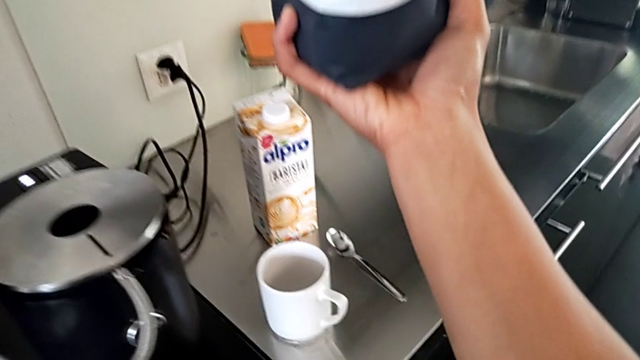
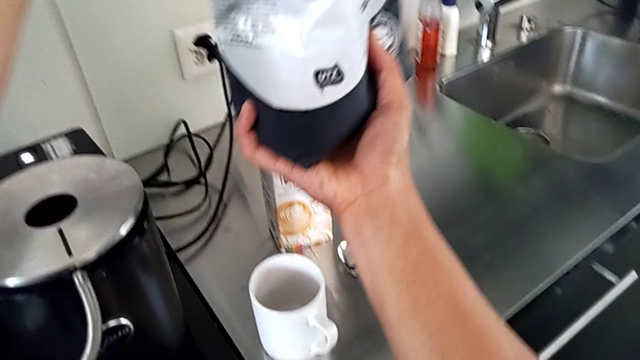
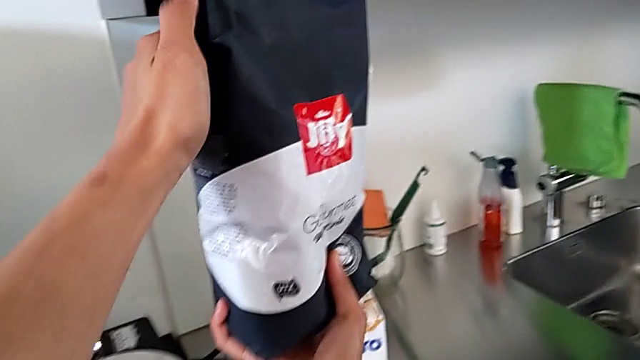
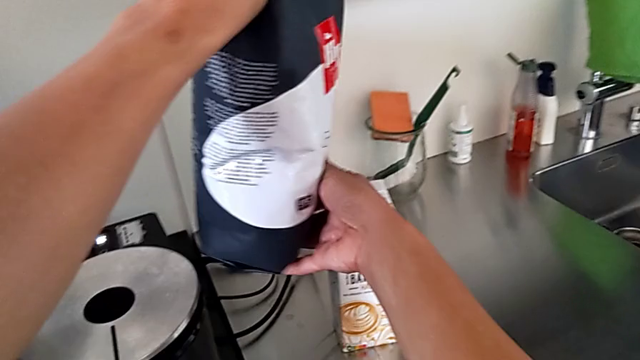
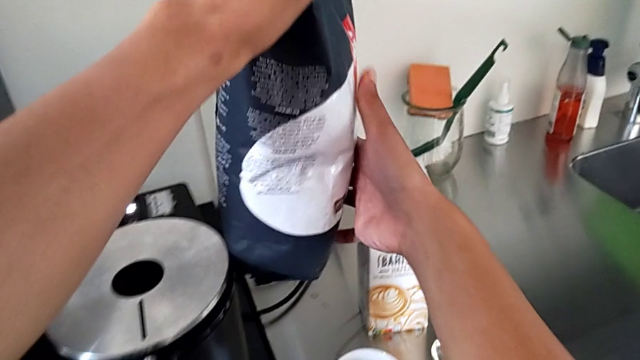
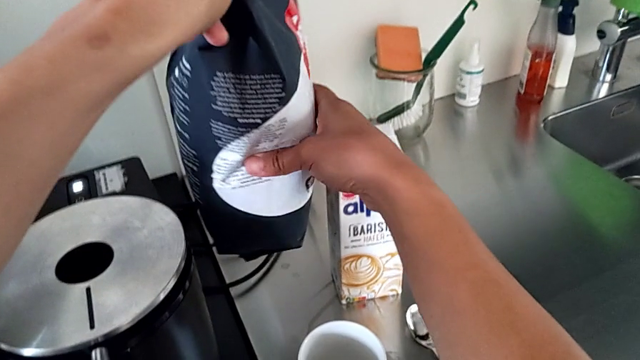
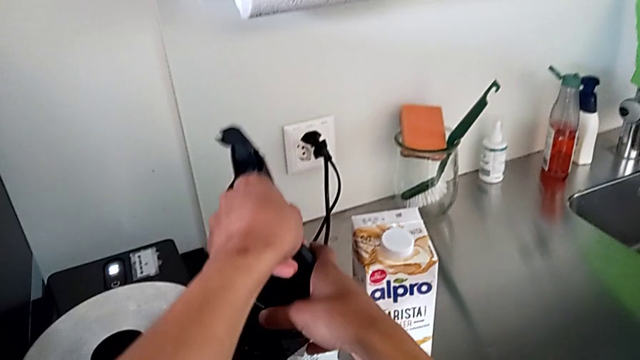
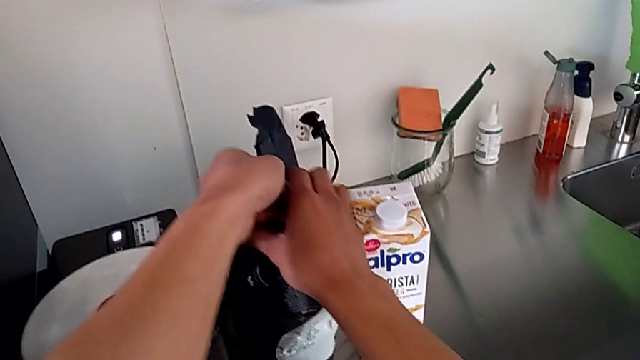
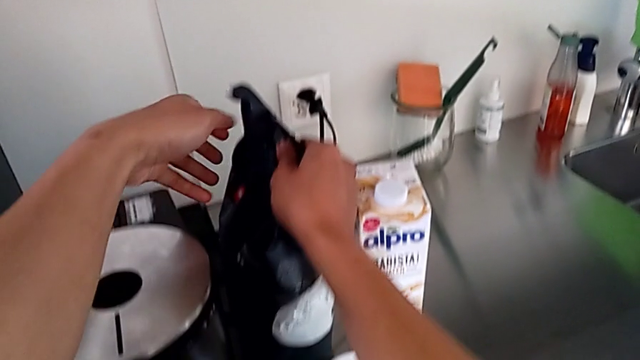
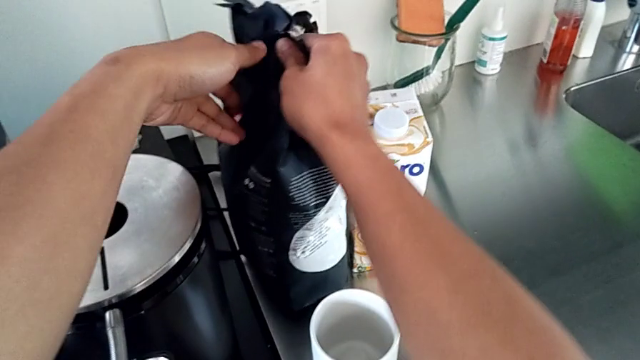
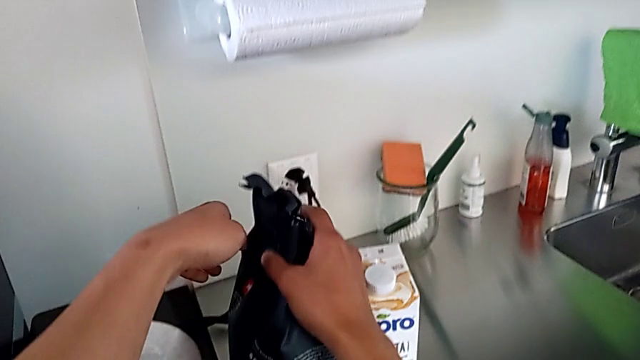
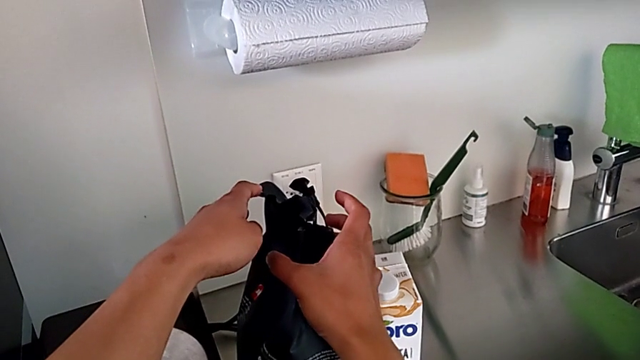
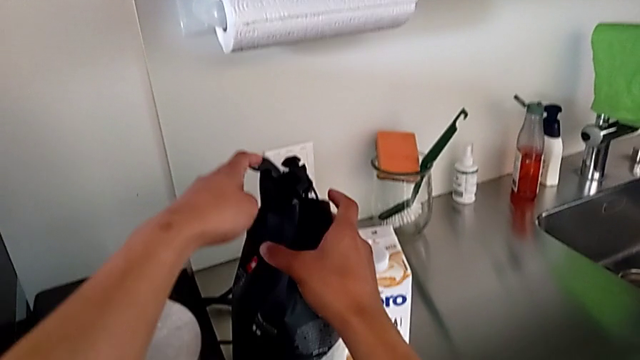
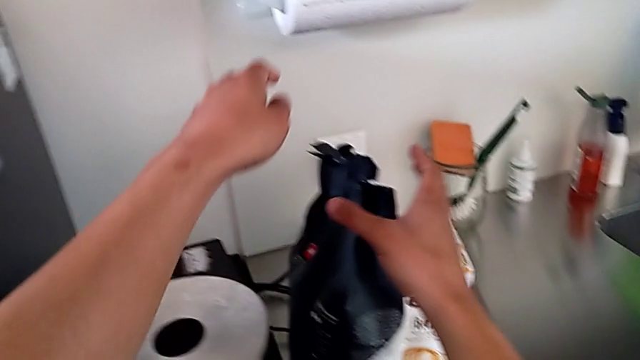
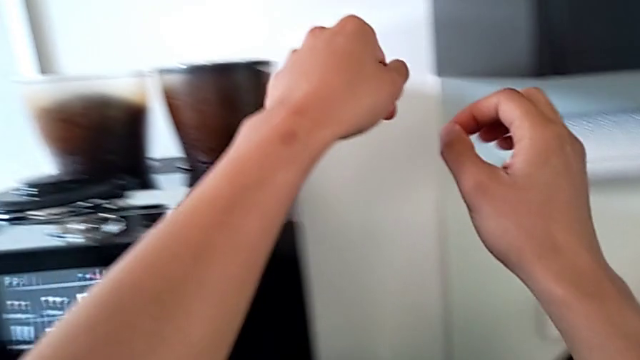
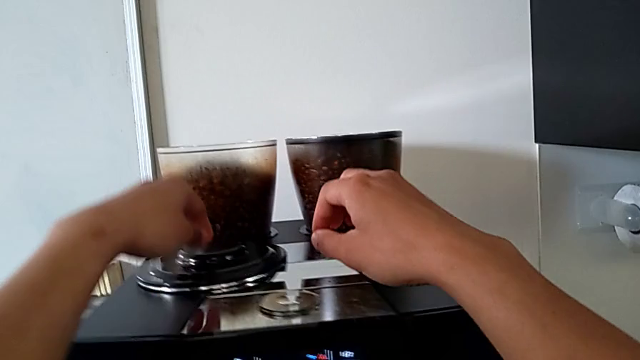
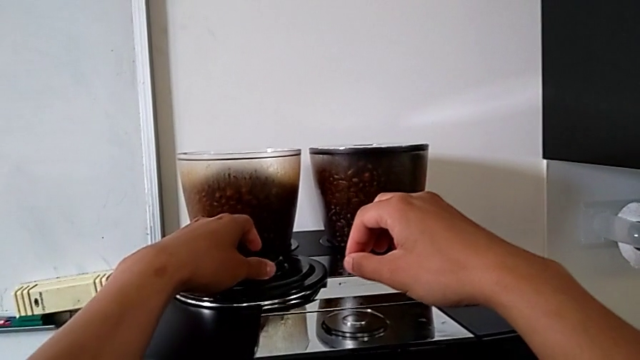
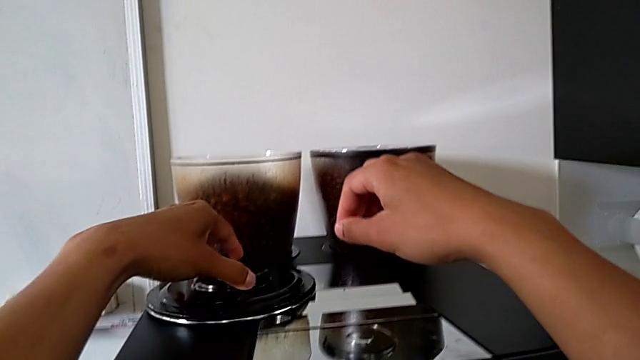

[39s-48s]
The camera wearer is pouring coffee beans into the bean hopper. They place the coffee bean bag down.

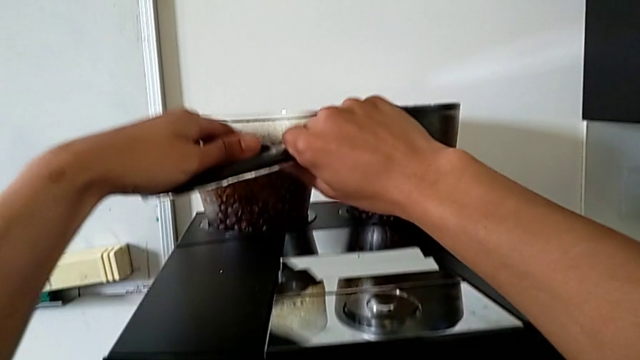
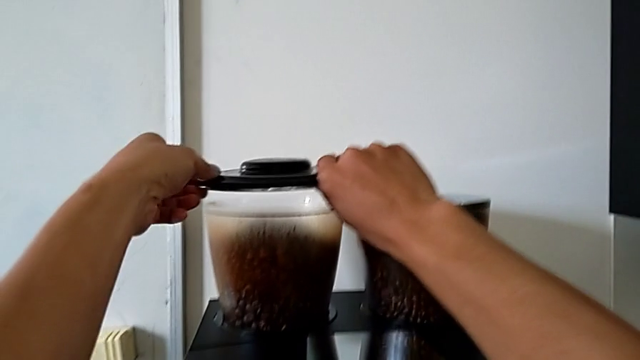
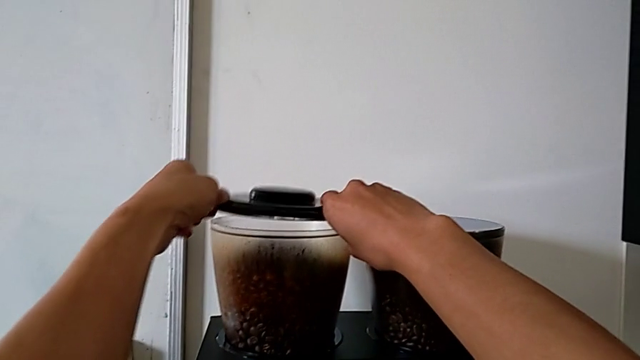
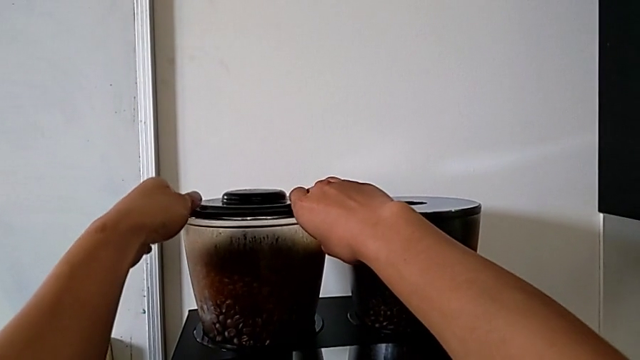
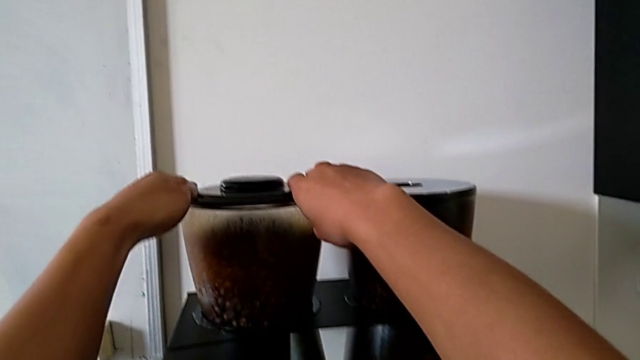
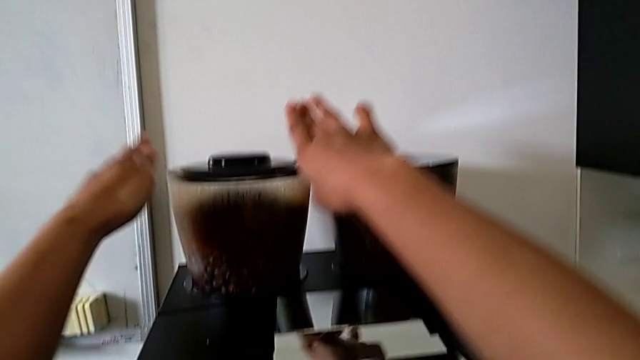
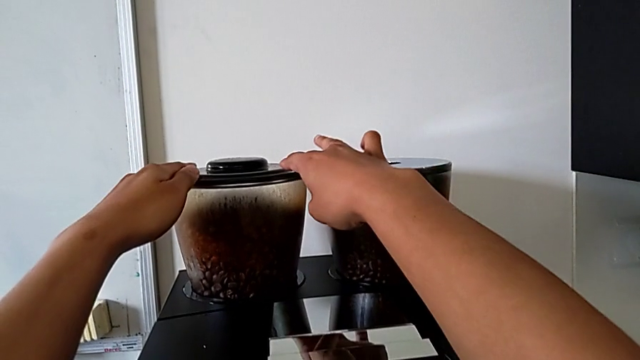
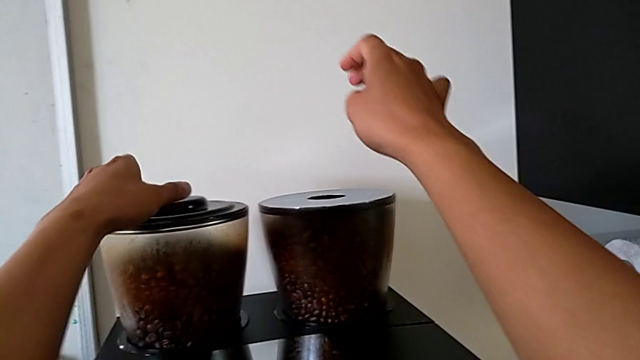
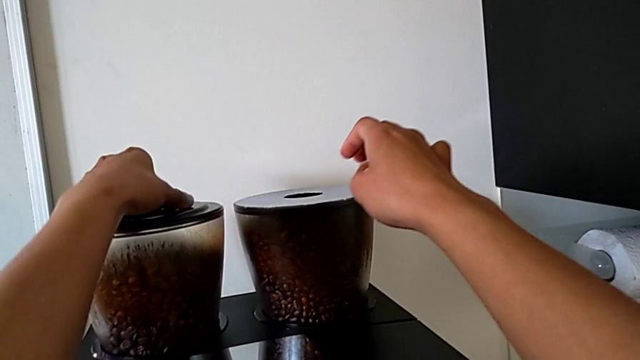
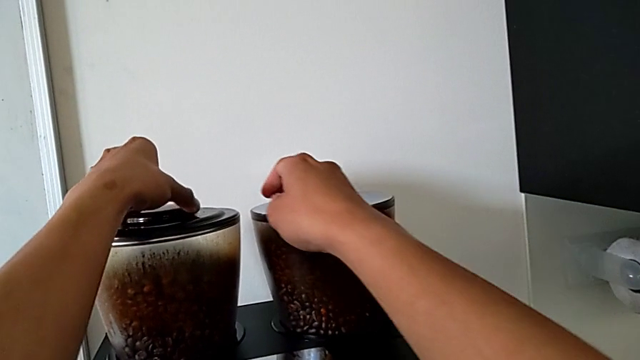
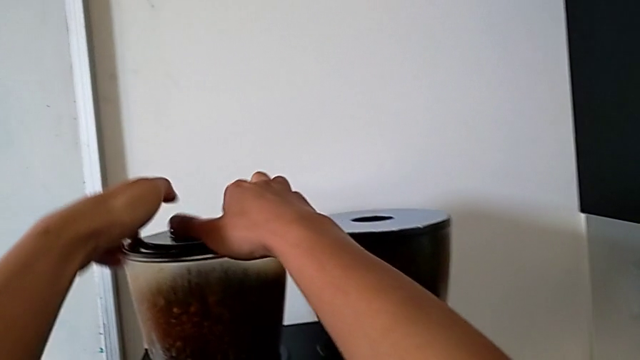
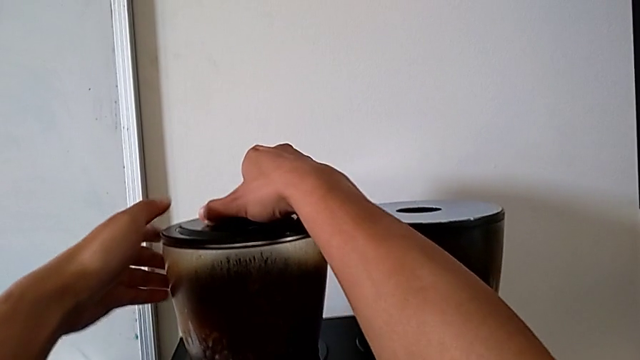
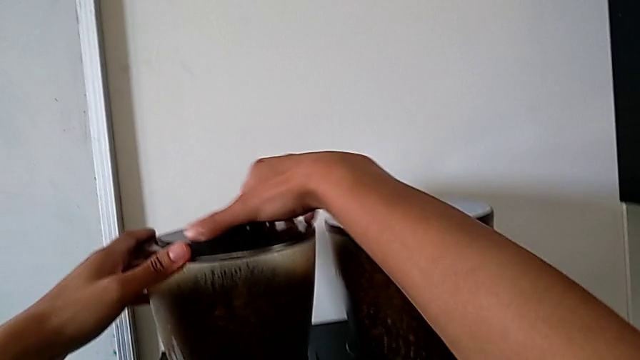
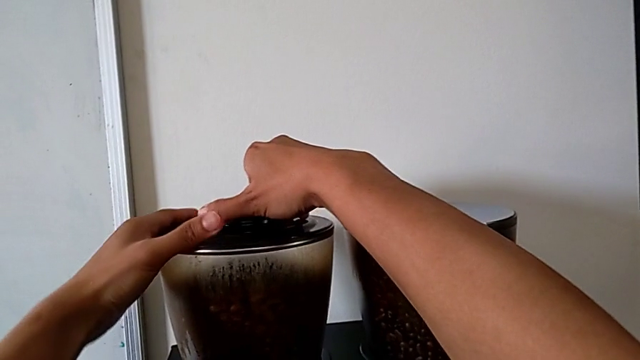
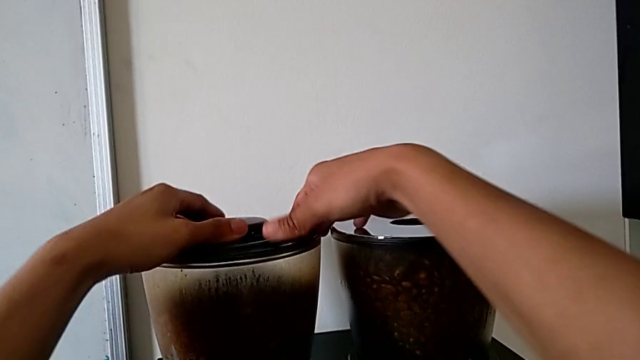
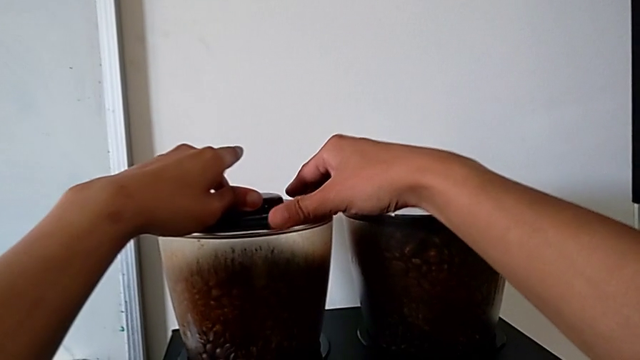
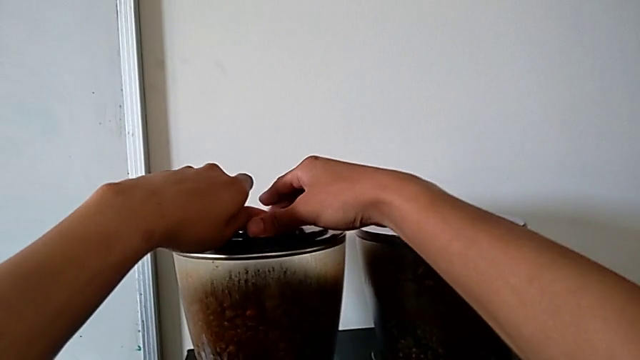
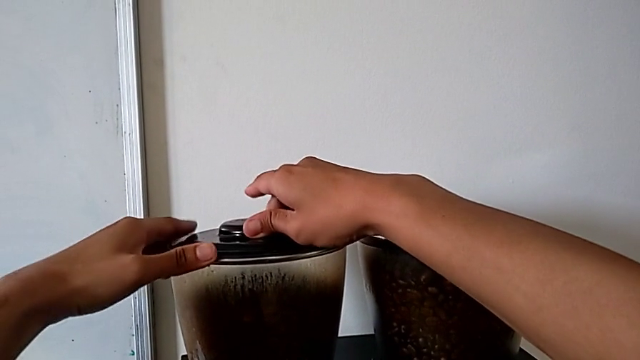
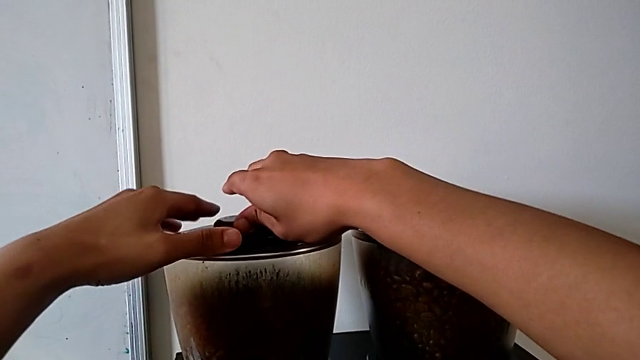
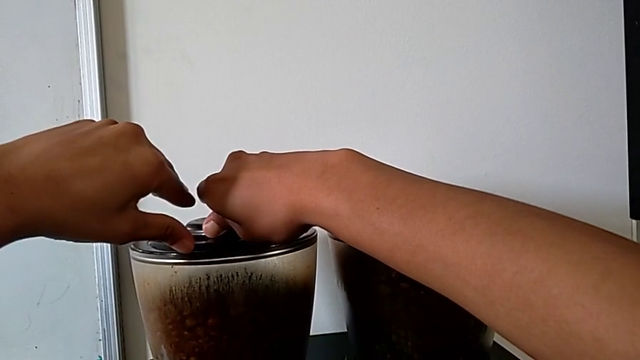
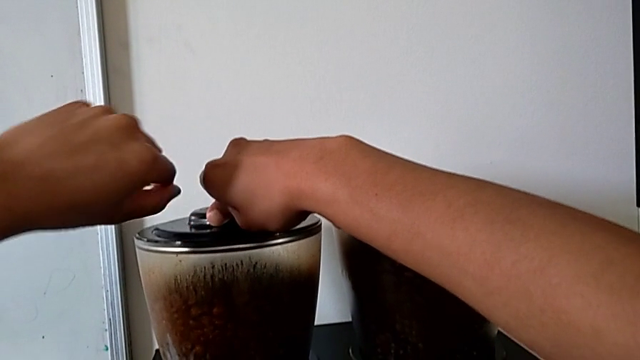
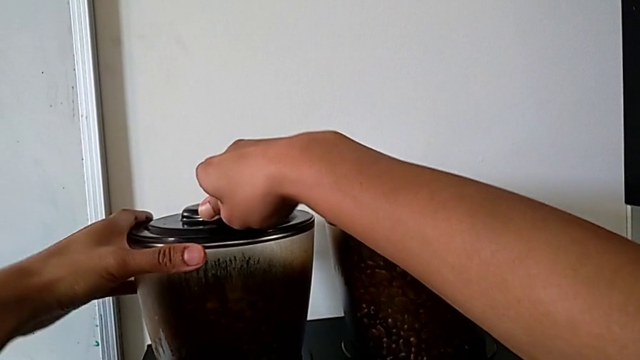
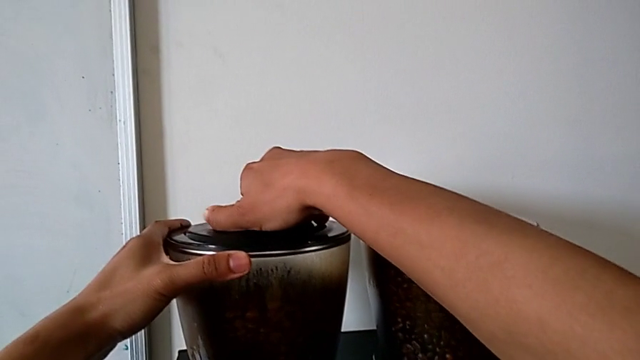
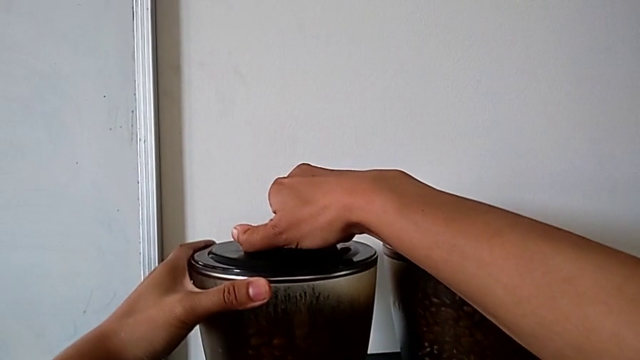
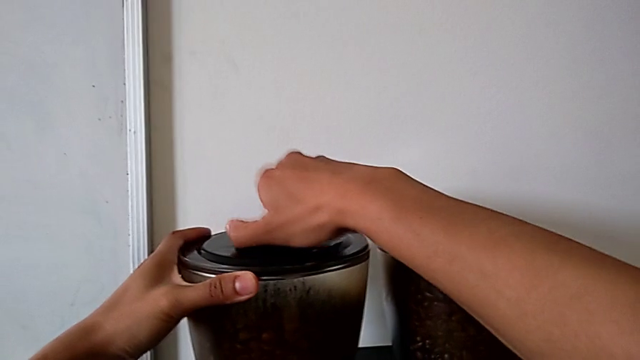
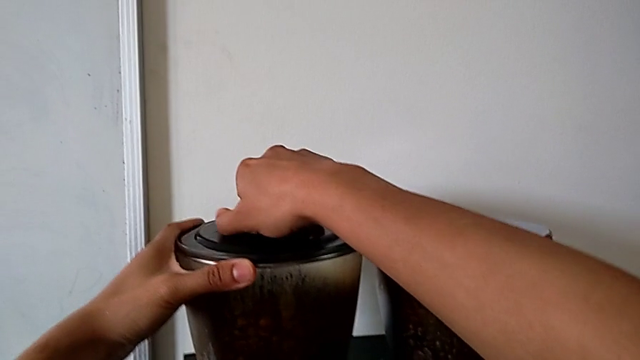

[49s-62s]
The camera wearer is closing the lid of the bean hopper. They close the left bean hopper and wrongly withdraw the top cup lid, putting the lid upside down.
